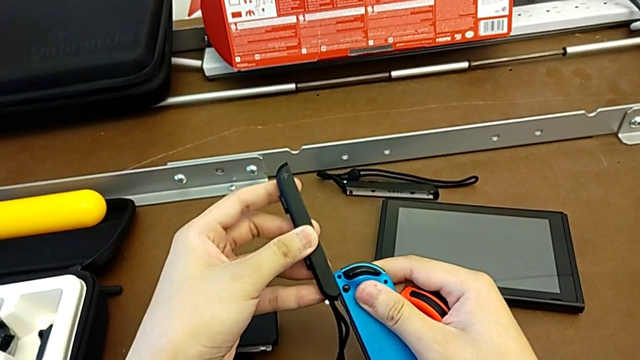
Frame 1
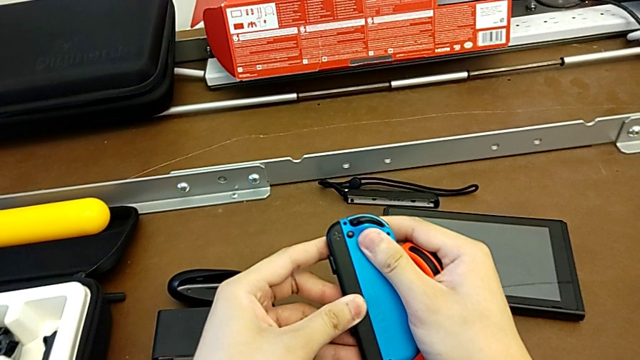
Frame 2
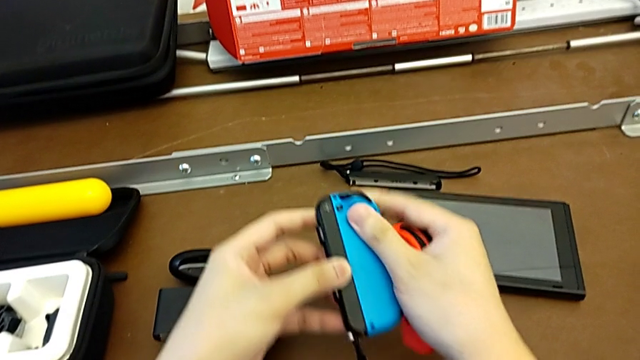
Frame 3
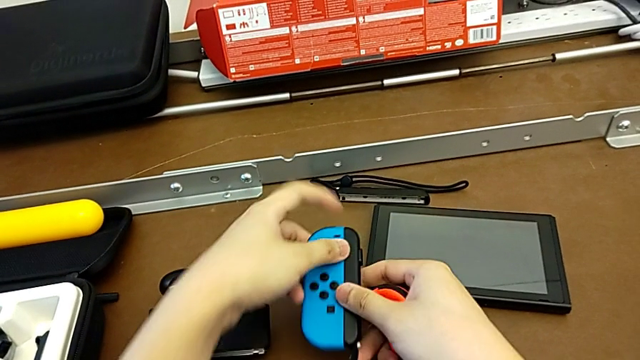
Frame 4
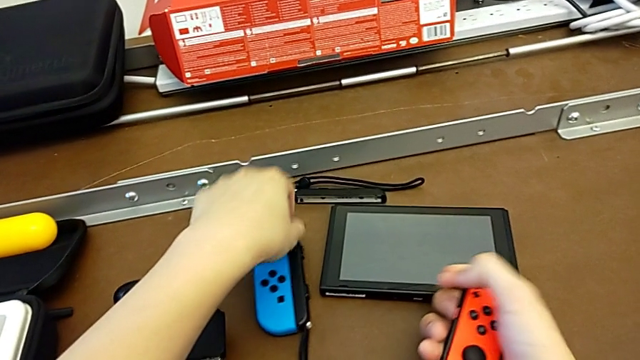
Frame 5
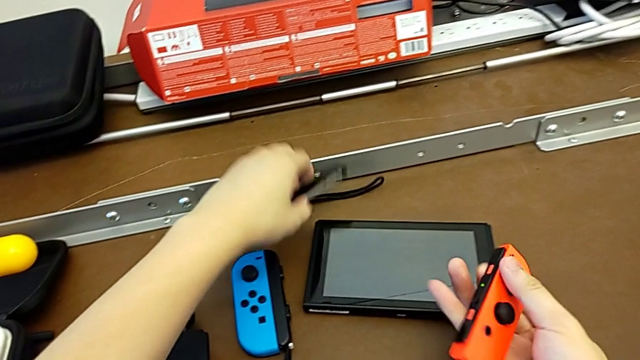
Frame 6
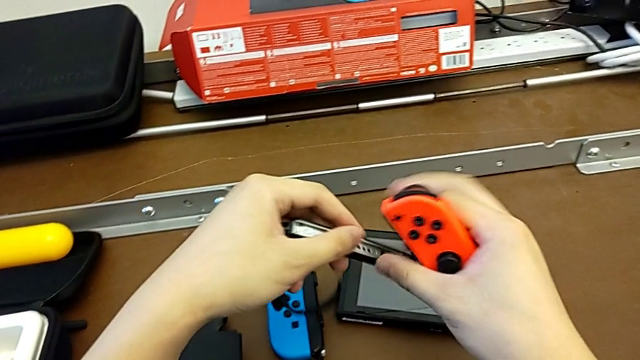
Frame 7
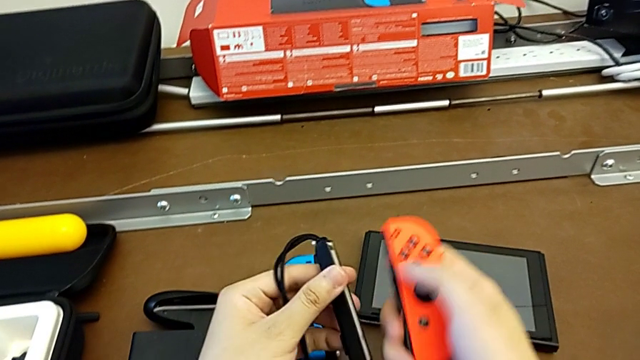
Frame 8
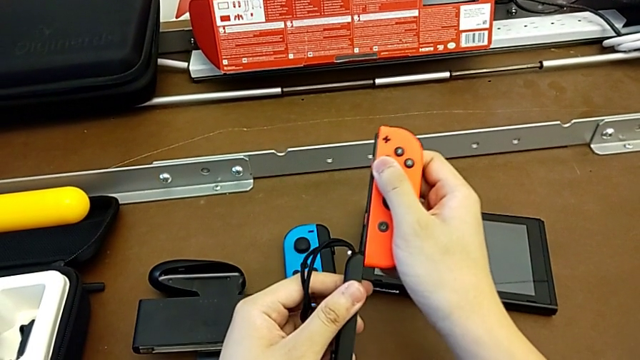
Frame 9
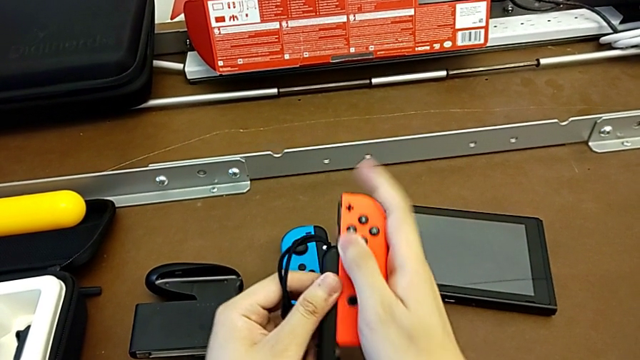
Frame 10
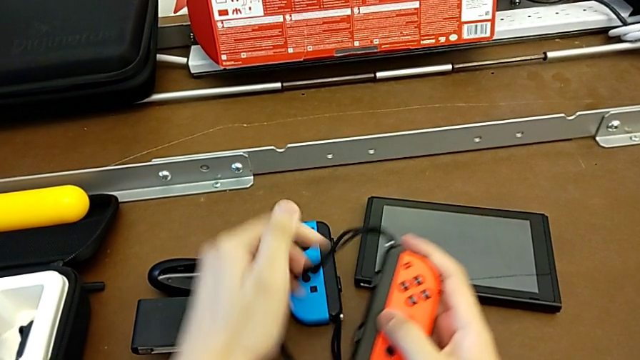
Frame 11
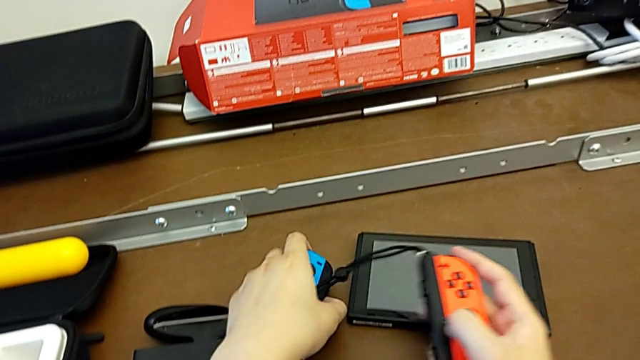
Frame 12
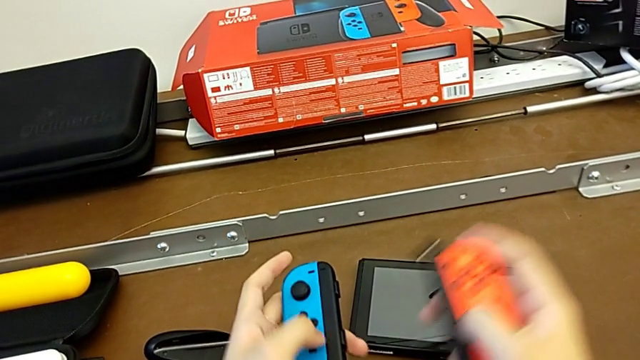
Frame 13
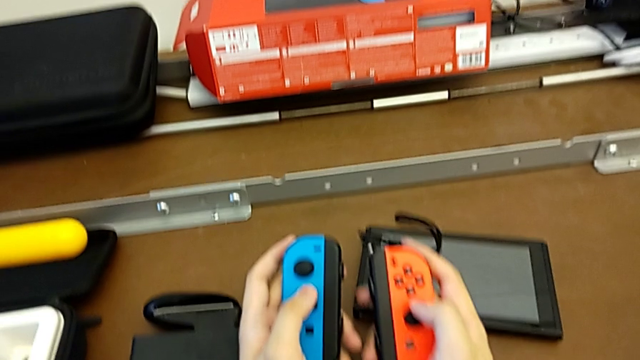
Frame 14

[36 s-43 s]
The camera wearer is changing the Joy-Con controller from the comfort grip to the Joy-Con straps. They insert the Joy-Con strap, place it with the left hand, grab the Joy-Con strap, assemble the right Joy-Con strap and begin to grab the Joy-Con strap.

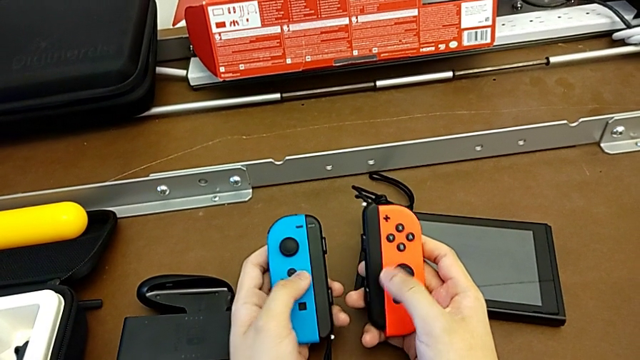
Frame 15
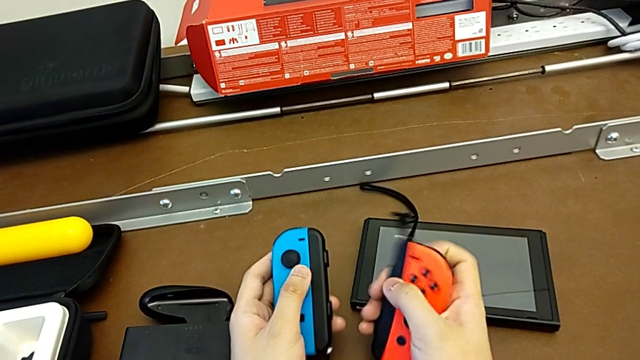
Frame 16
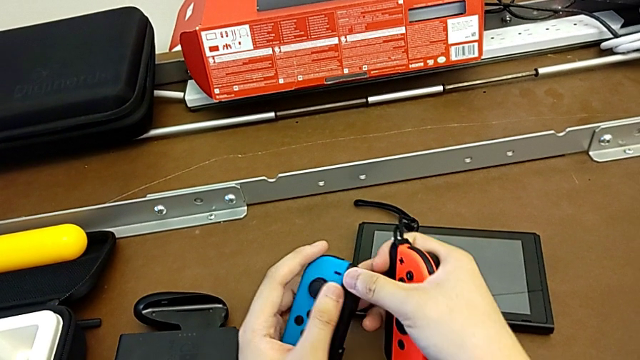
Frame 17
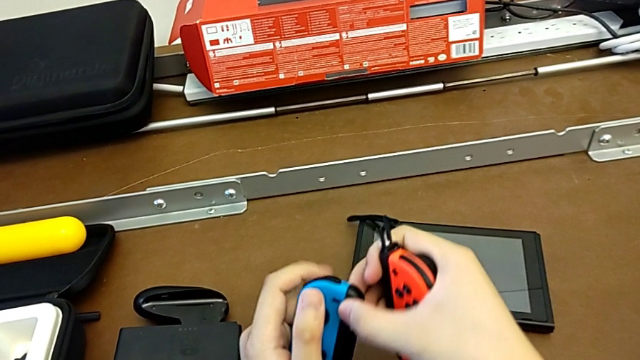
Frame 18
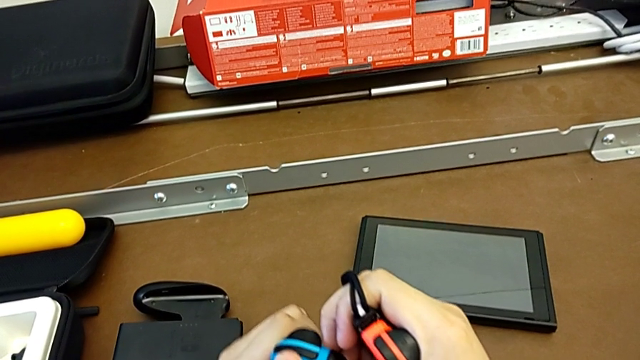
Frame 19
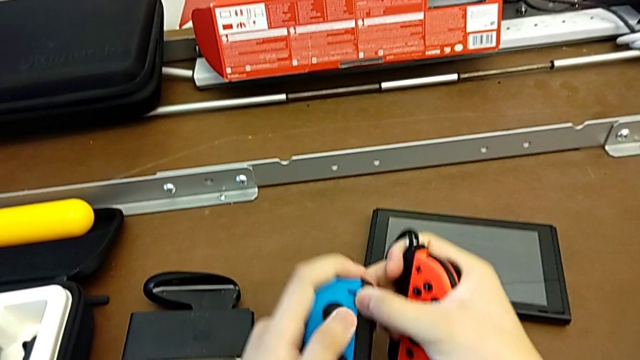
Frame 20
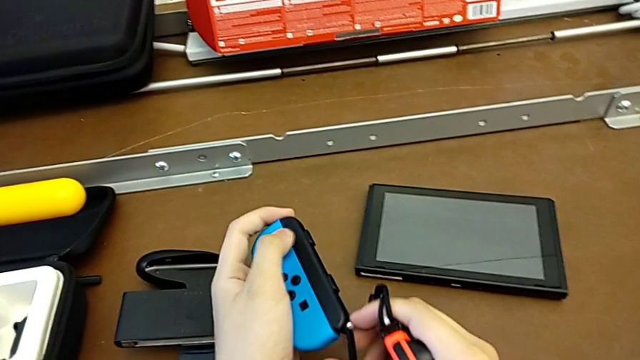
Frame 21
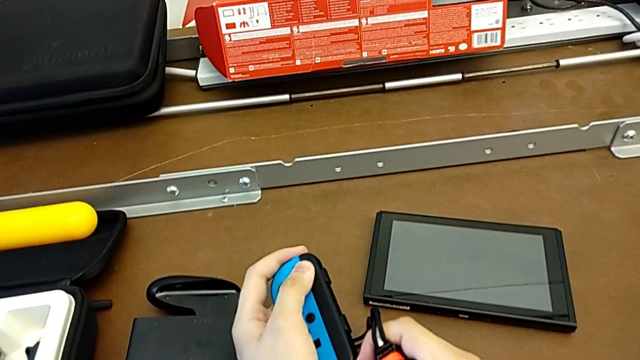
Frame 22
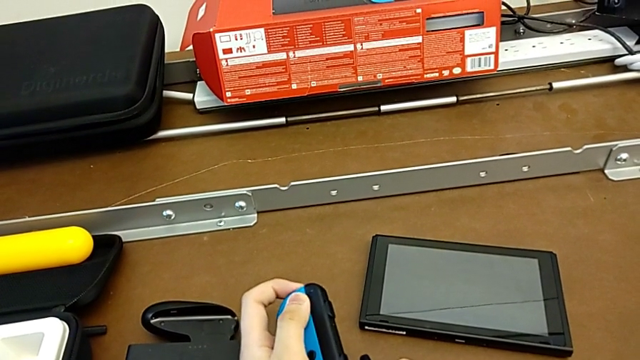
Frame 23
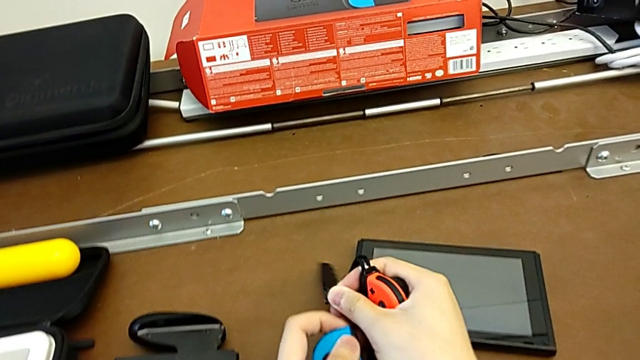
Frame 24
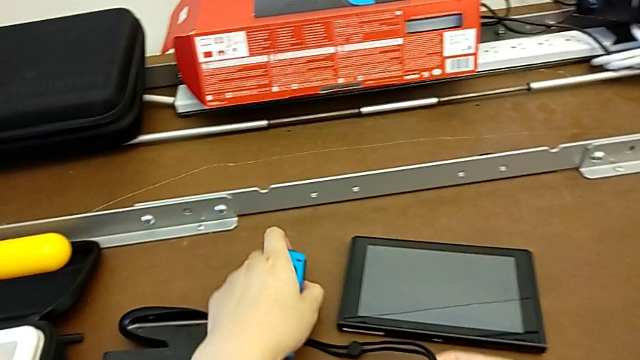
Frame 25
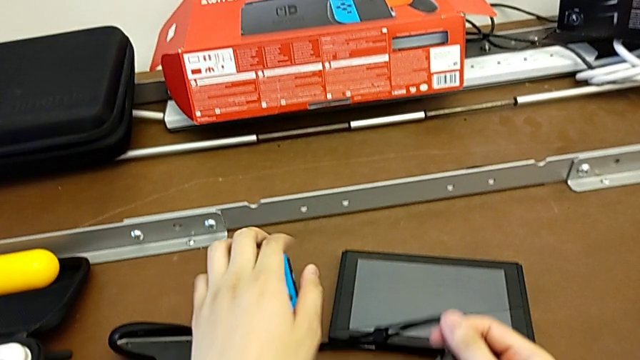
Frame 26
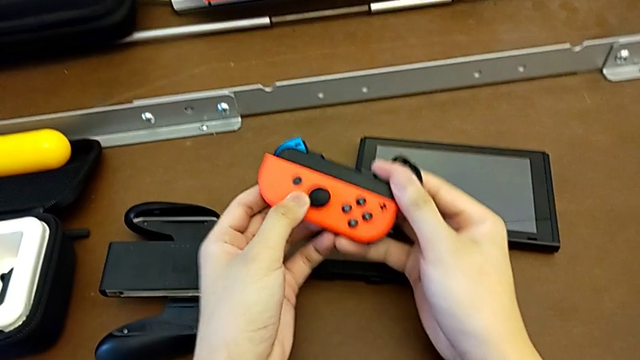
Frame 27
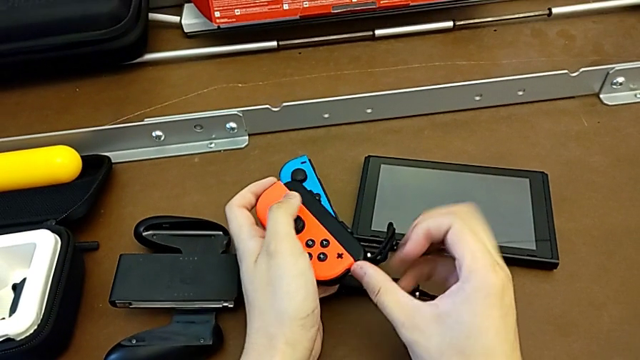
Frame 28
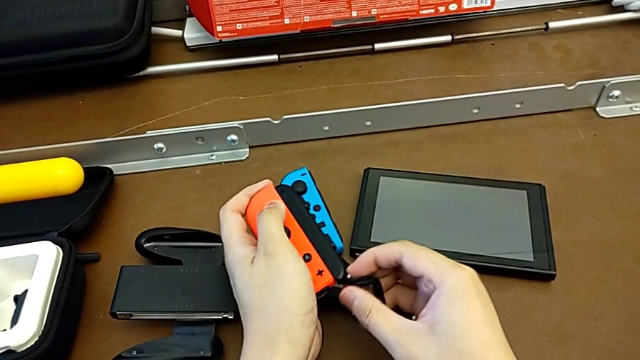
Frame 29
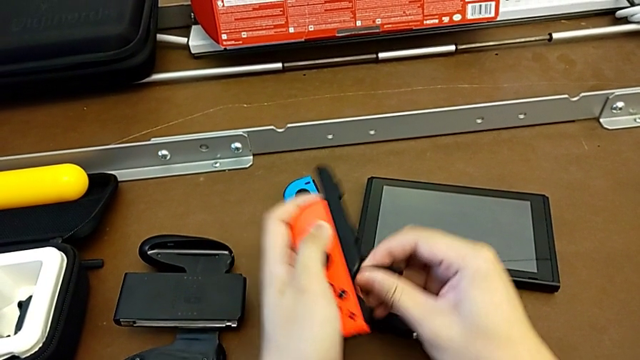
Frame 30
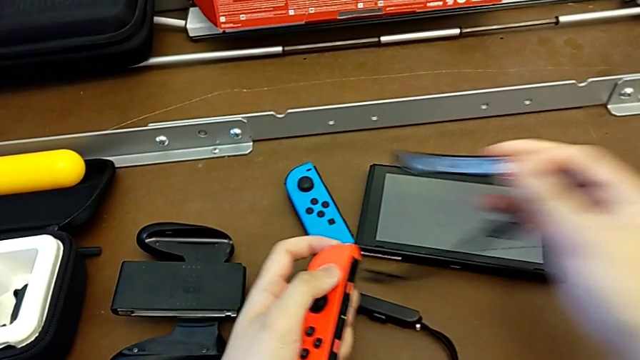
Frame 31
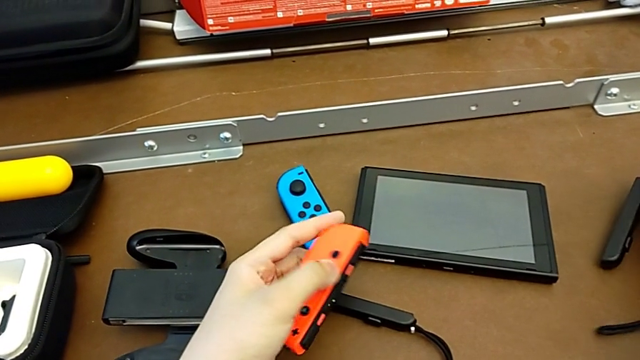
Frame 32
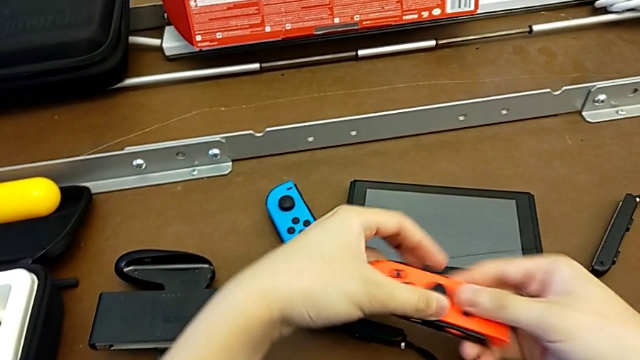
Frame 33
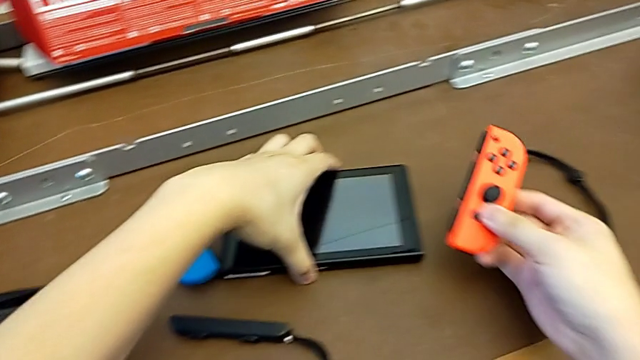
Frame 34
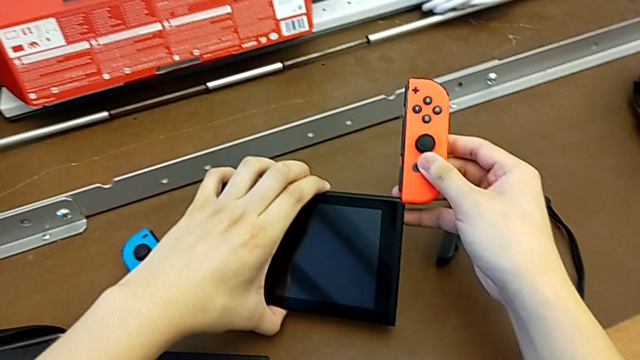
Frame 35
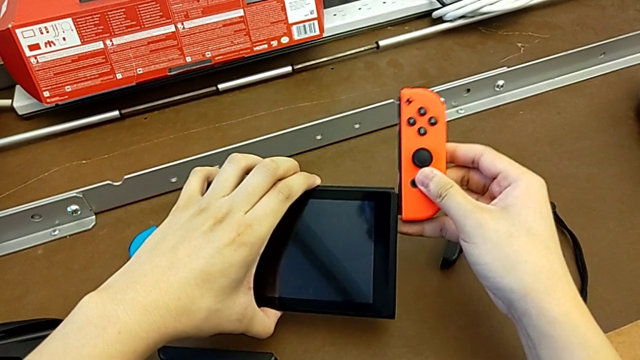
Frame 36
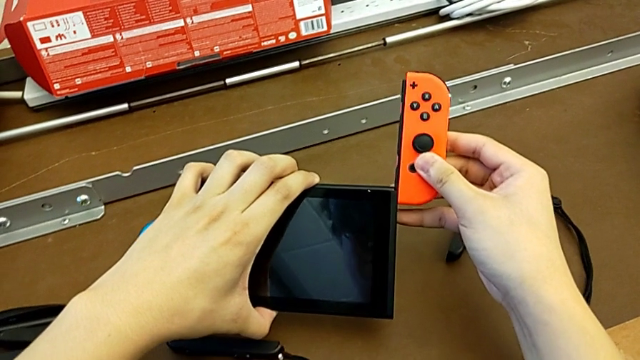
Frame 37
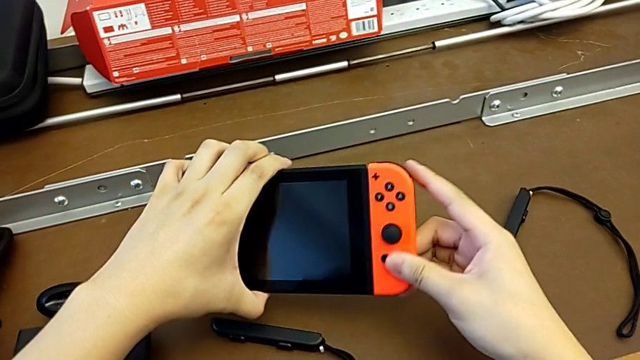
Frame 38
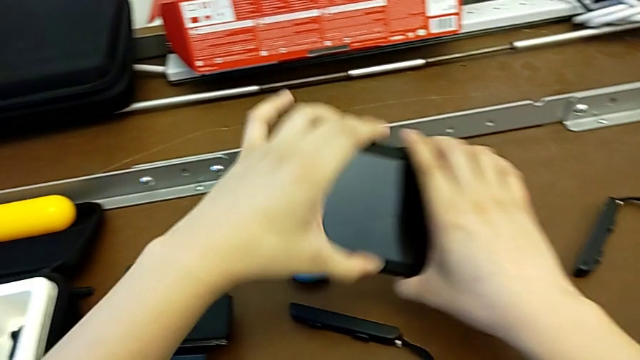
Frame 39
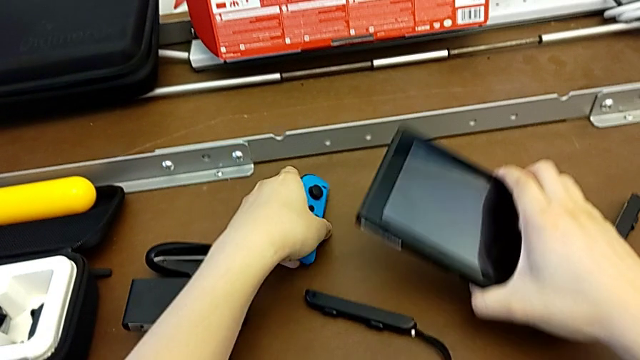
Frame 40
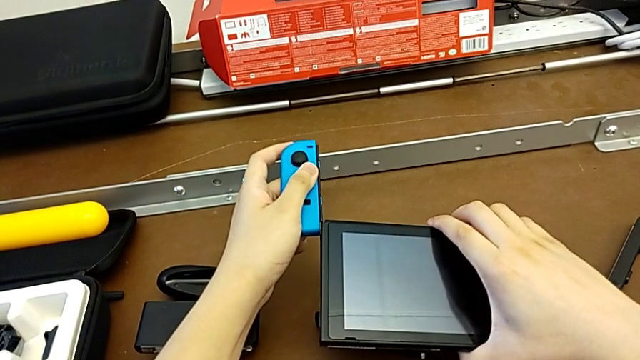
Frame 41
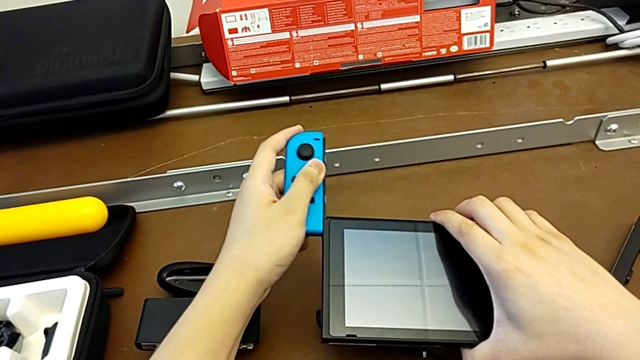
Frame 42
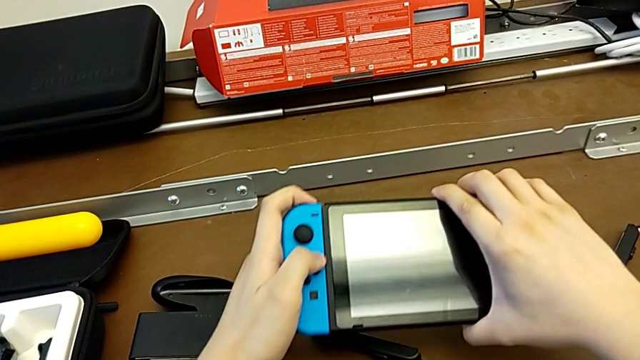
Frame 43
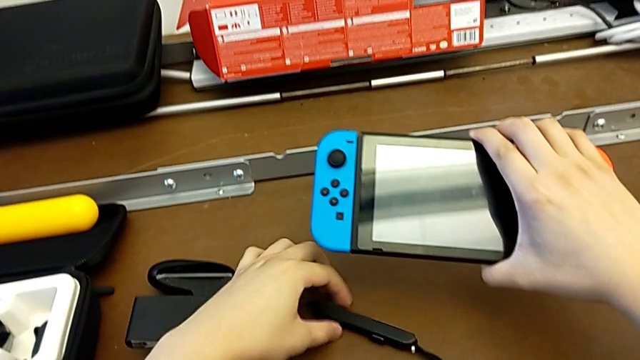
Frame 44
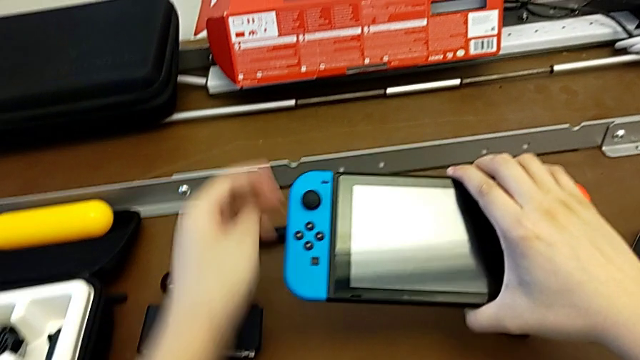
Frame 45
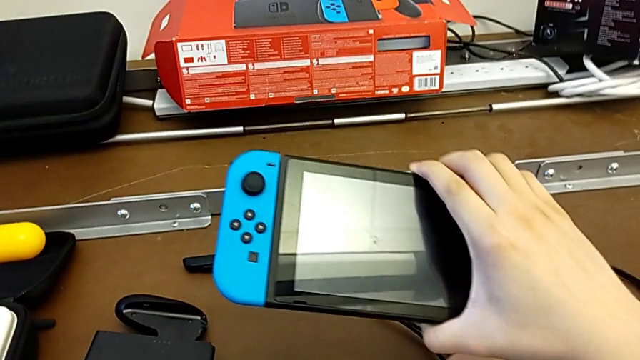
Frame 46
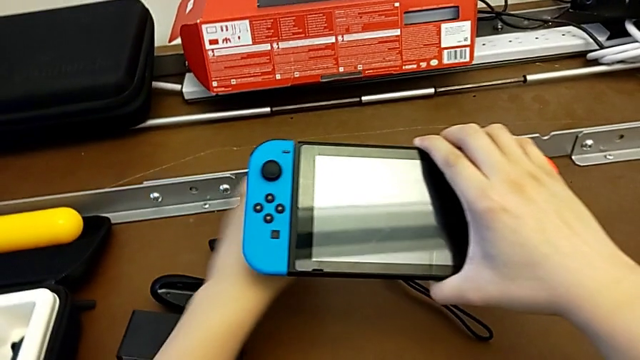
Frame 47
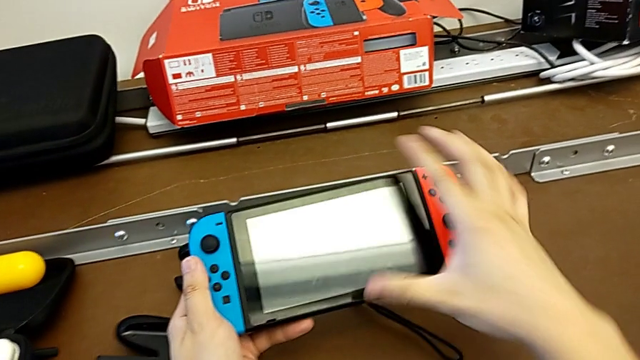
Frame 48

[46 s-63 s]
The camera wearer changes the Joy-Con controller from the Joy-Con straps to the handheld mode. They keep grabbing the Joy-Con strap, withdraw the left Joy-Con strap, place the left Joy-Con controller, withdraw the right Joy-Con strap, place the Joy-Con strap, assemble the right Joy-Con controller and begin to assemble the left Joy-Con controller.
